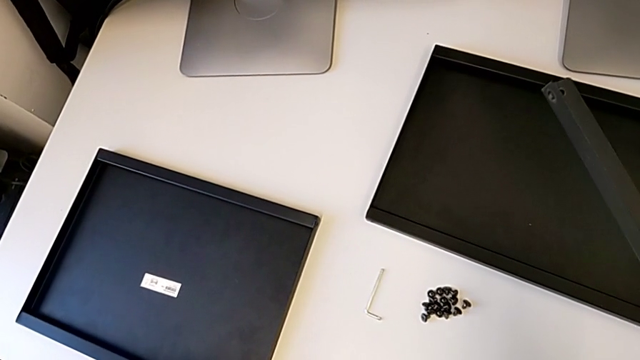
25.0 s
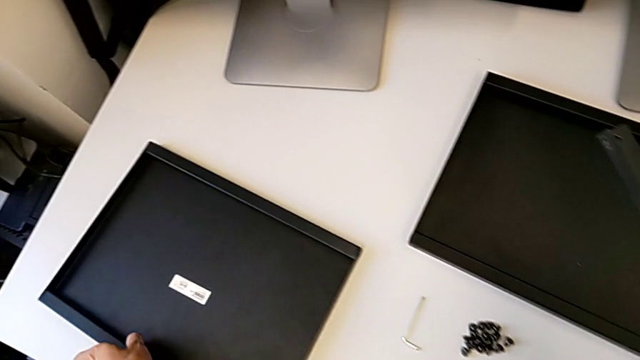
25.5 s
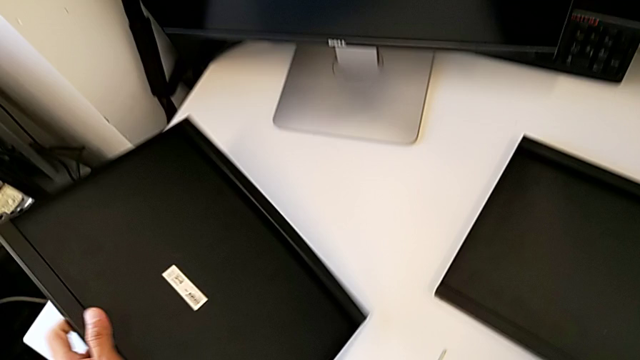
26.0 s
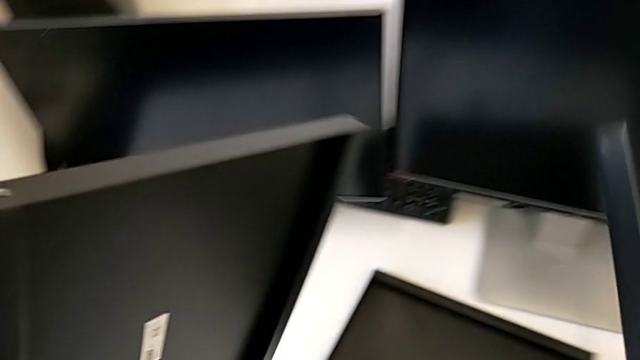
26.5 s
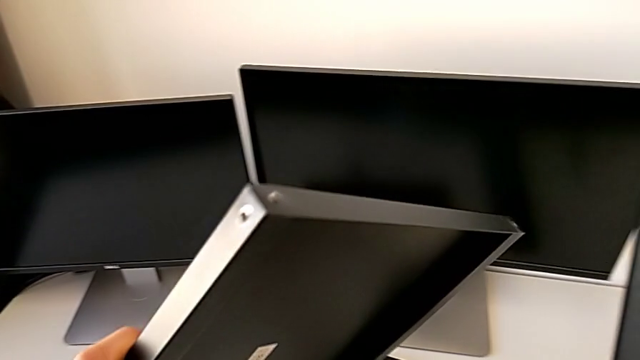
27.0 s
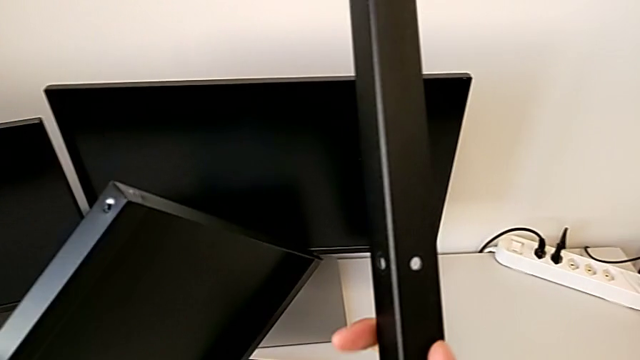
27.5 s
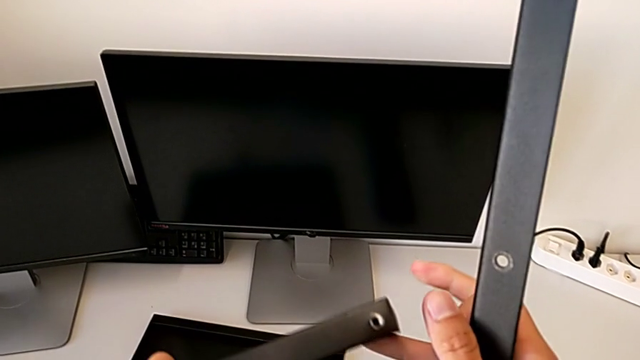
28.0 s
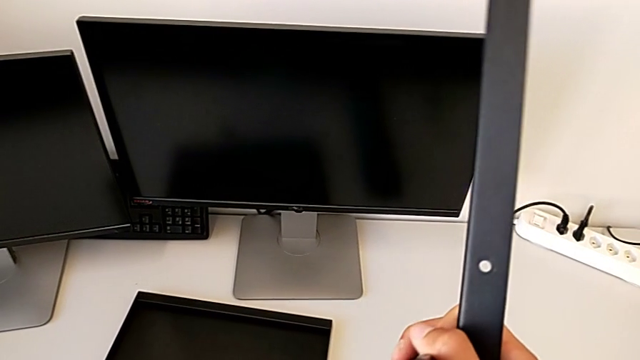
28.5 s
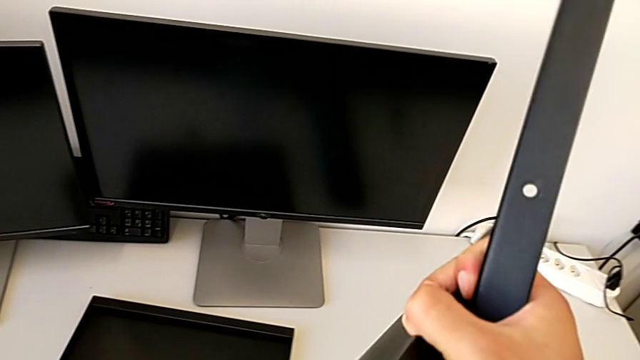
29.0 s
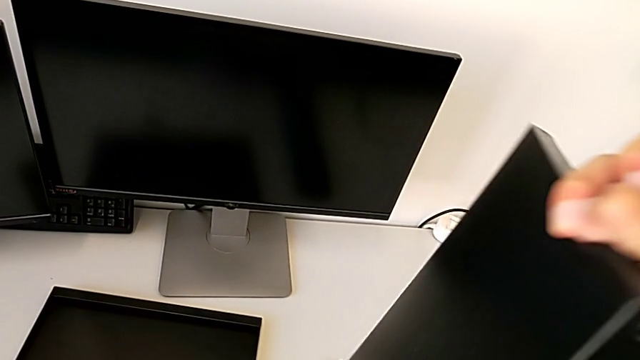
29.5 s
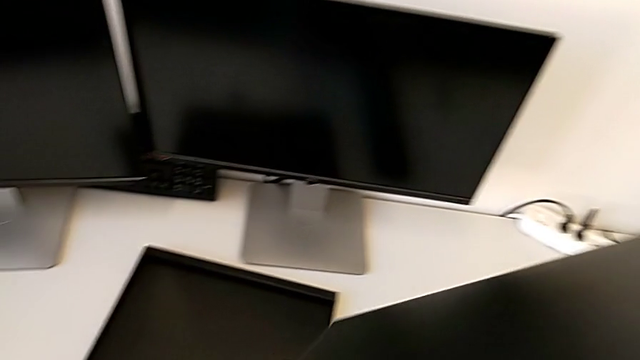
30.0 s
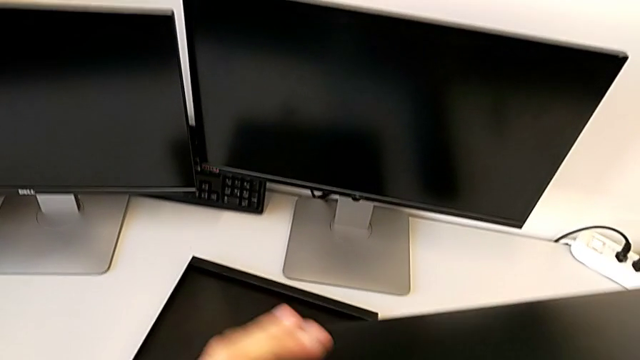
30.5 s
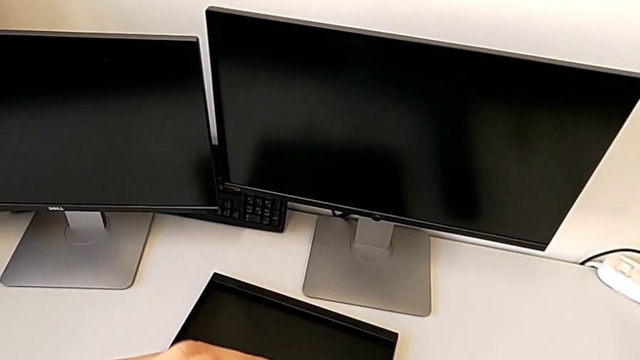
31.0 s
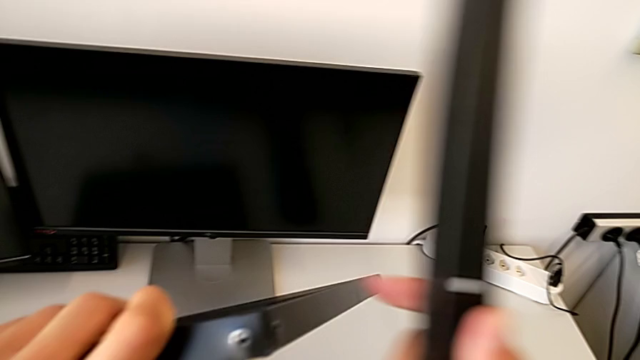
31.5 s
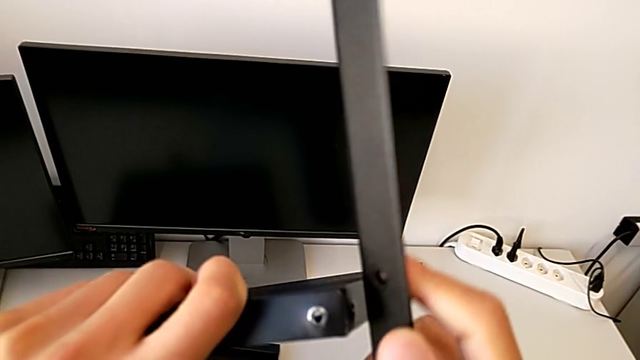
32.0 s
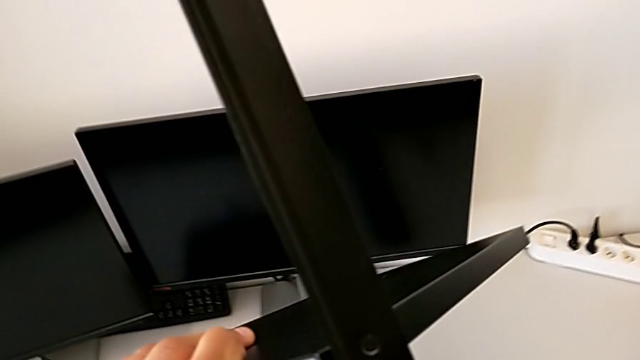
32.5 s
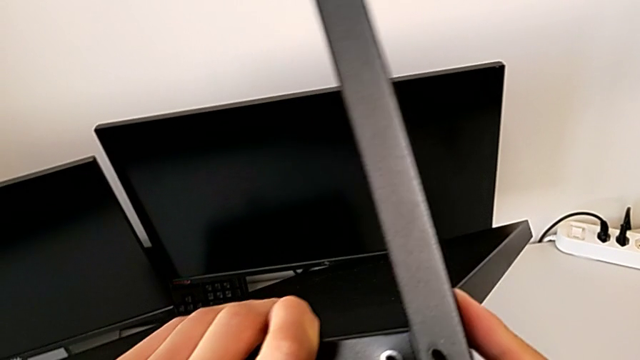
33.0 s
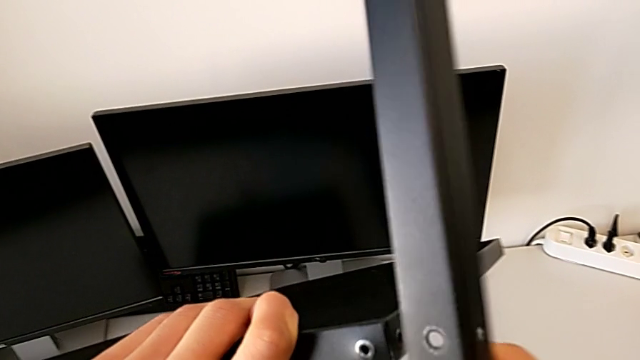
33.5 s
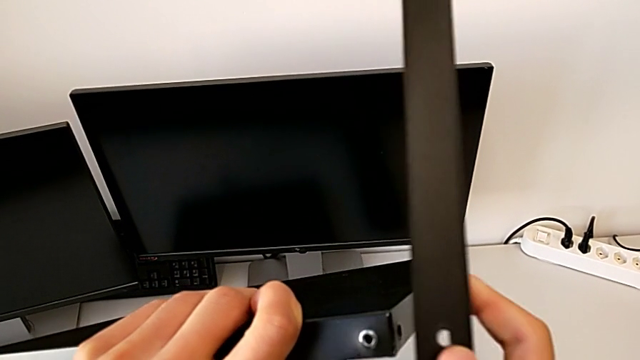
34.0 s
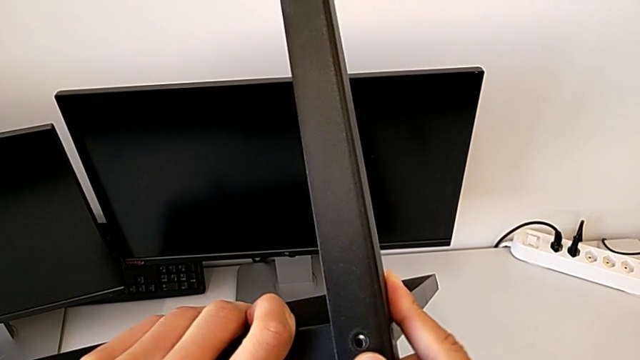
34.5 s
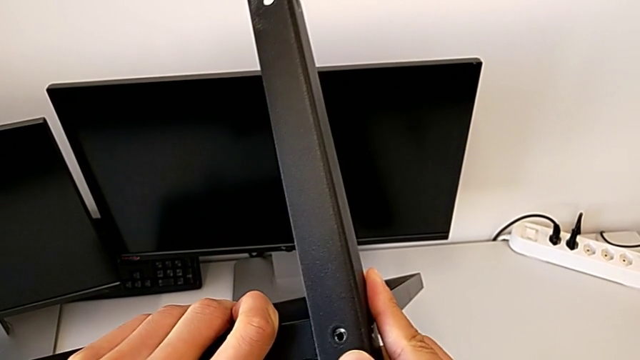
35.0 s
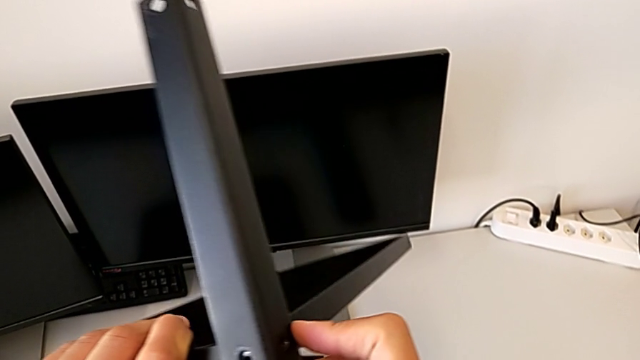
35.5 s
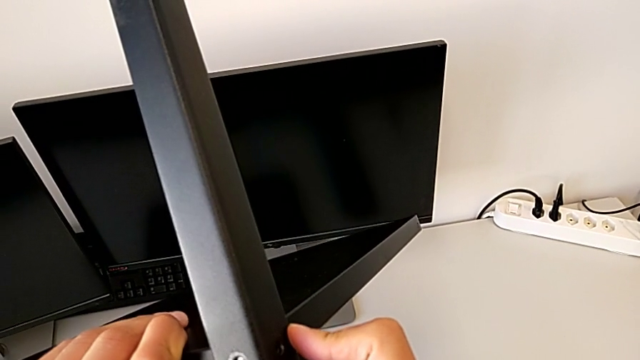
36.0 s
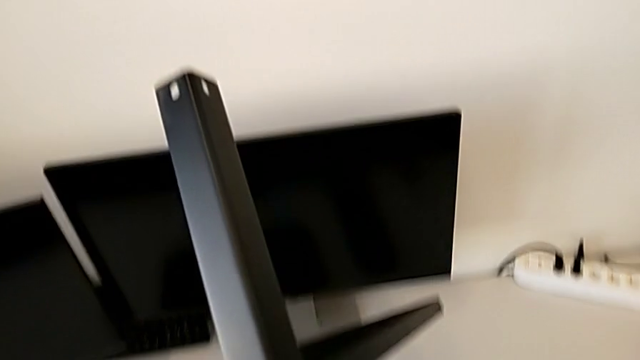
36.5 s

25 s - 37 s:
The camera wearer is assembling the first leg with the shelf of the table. They lift the first tray and align the first leg.

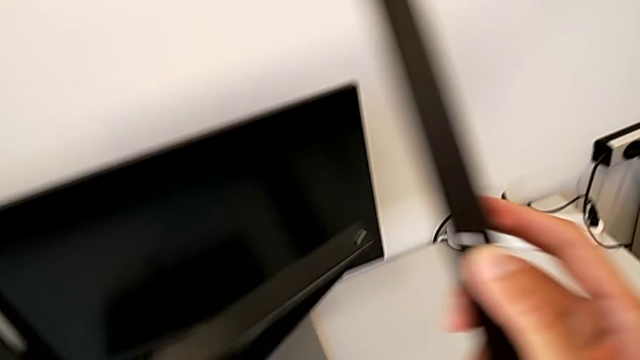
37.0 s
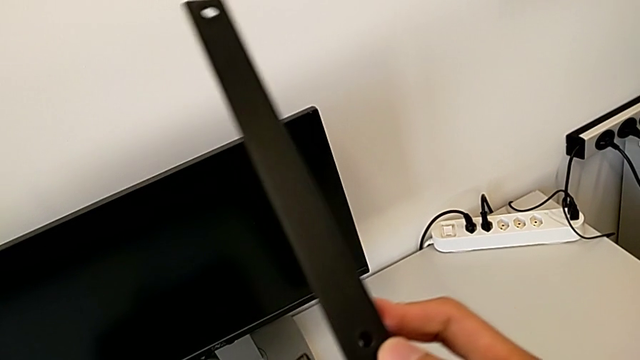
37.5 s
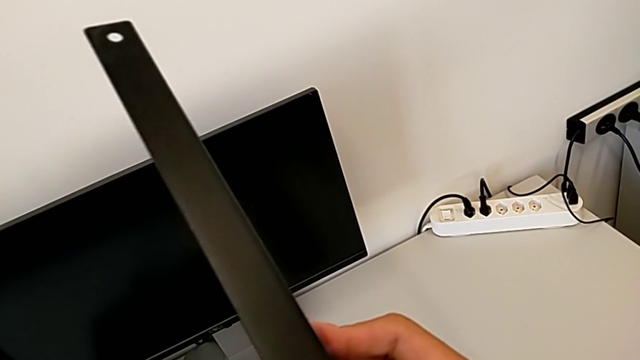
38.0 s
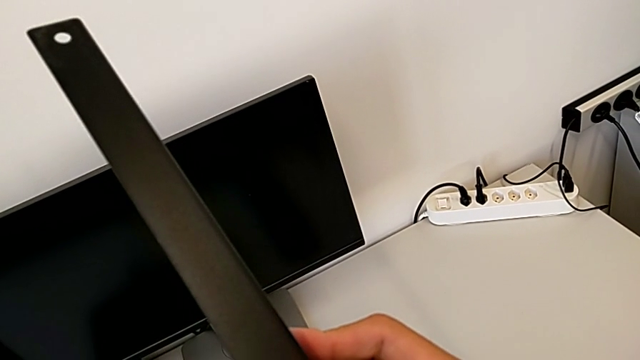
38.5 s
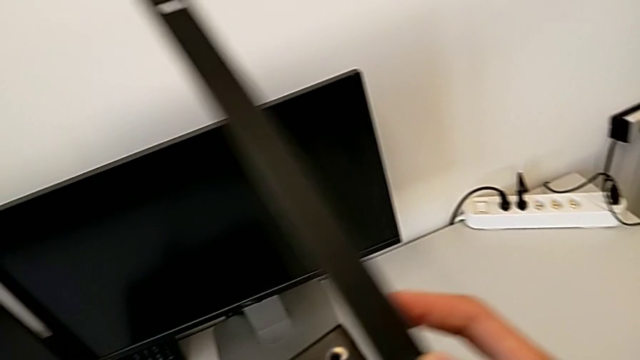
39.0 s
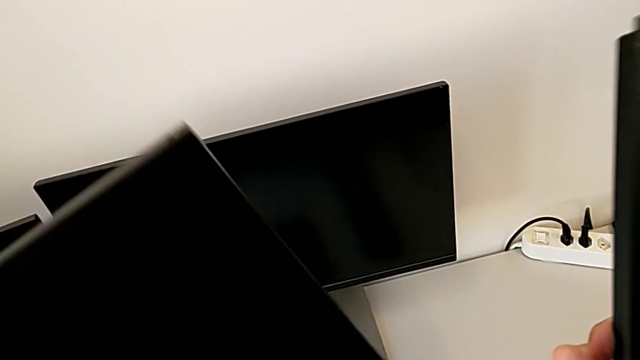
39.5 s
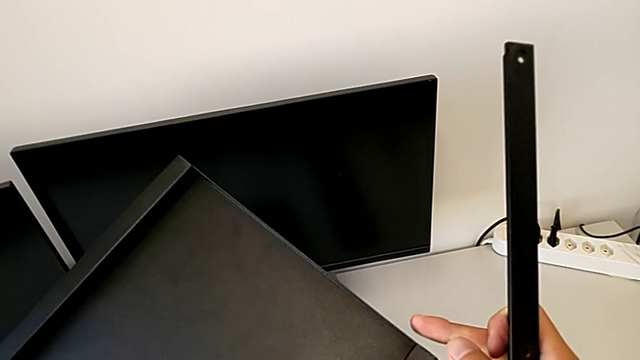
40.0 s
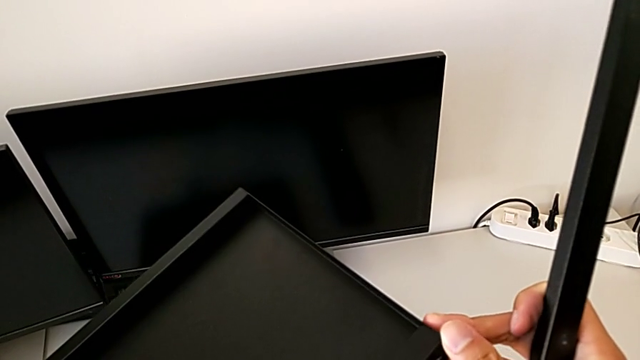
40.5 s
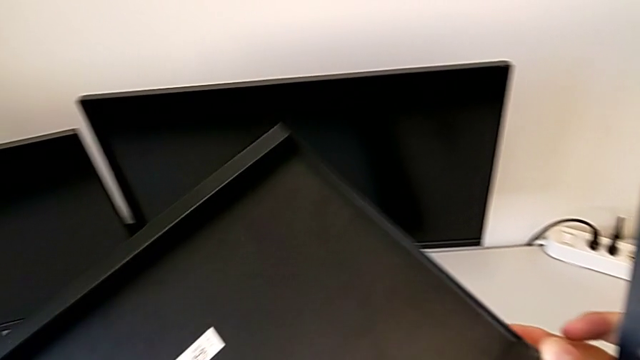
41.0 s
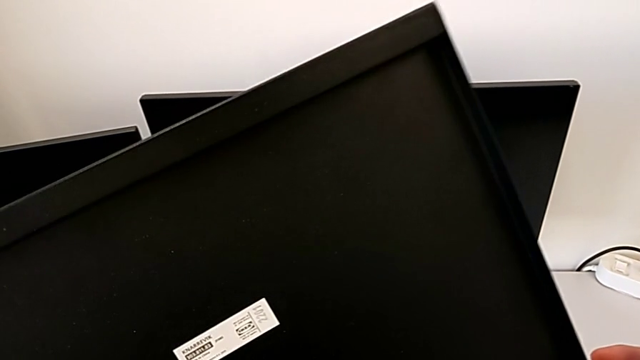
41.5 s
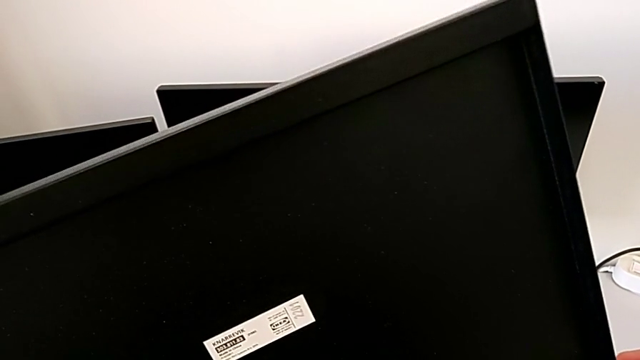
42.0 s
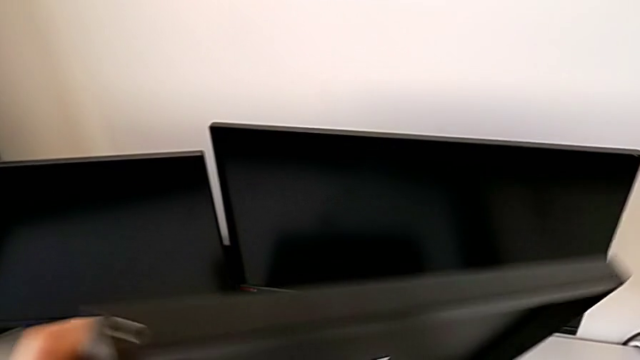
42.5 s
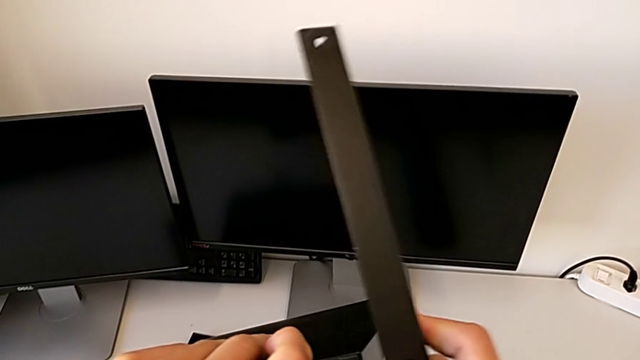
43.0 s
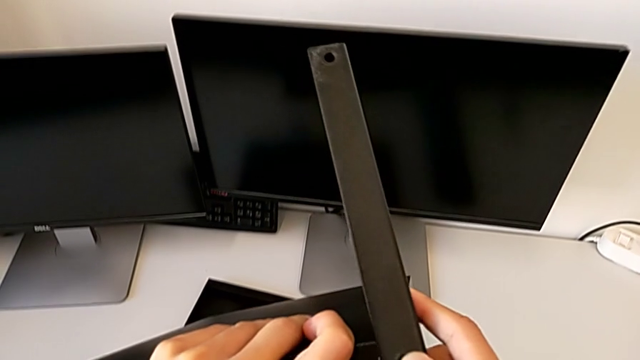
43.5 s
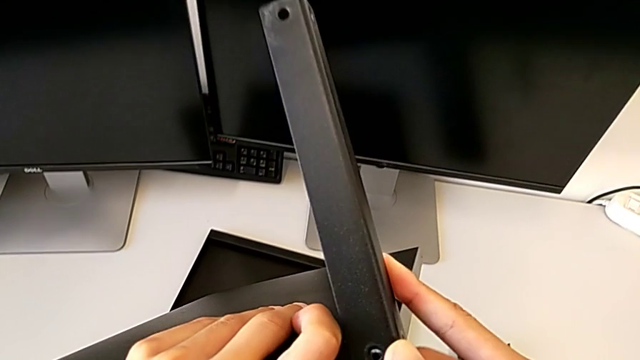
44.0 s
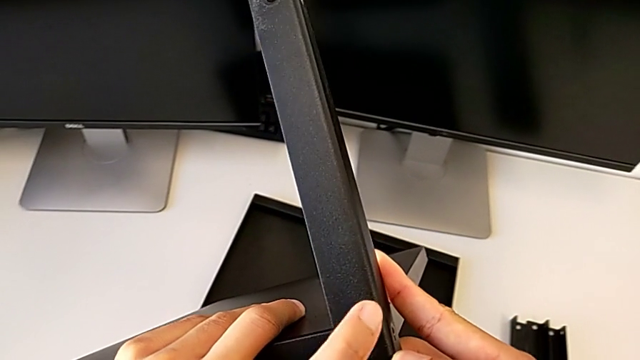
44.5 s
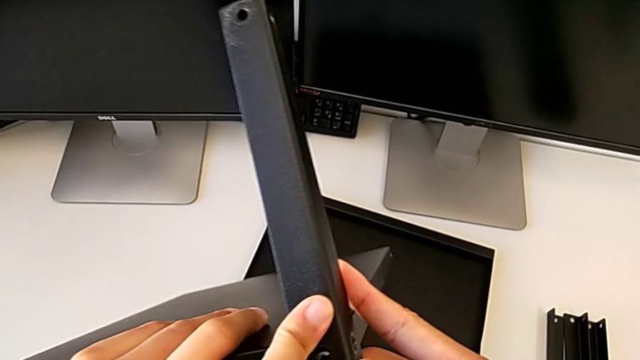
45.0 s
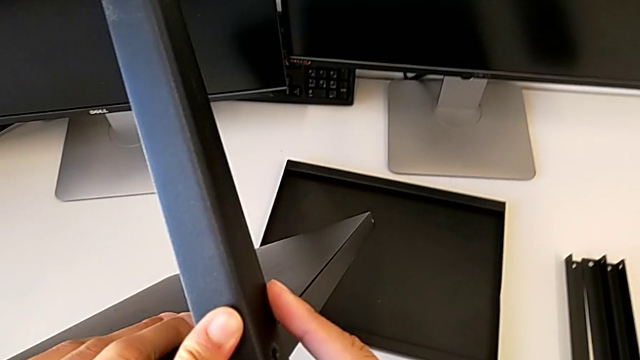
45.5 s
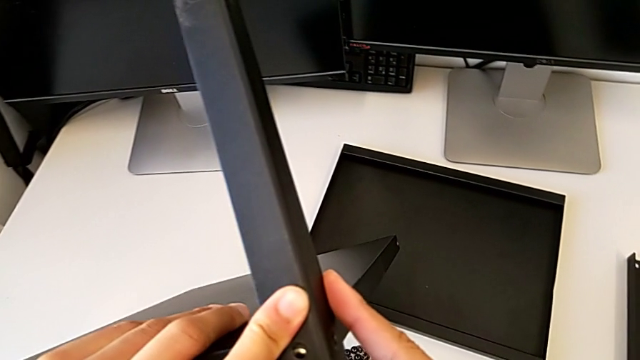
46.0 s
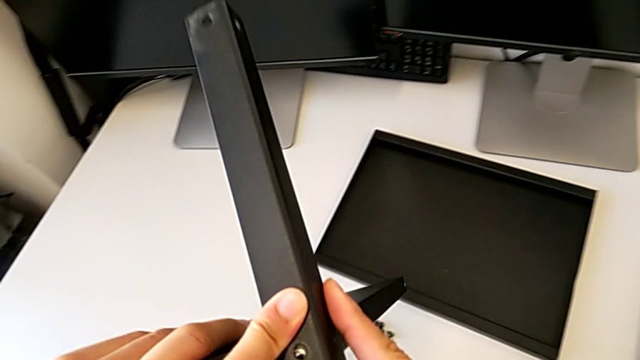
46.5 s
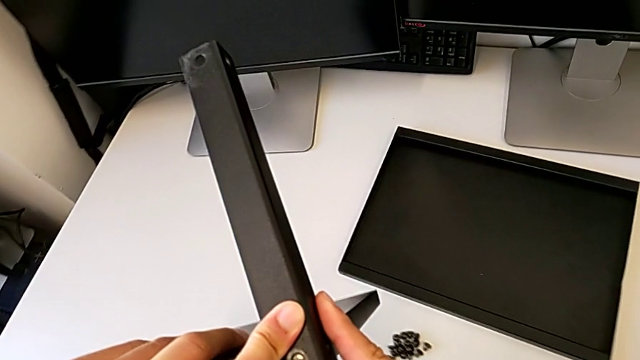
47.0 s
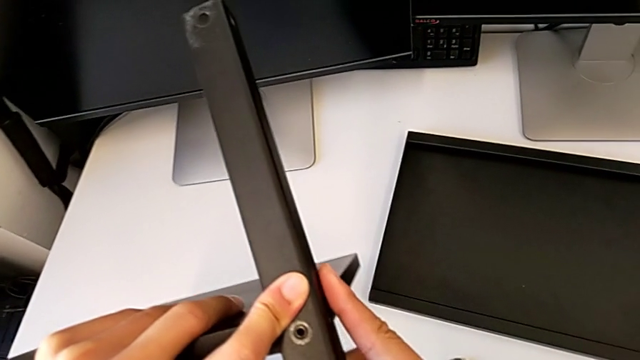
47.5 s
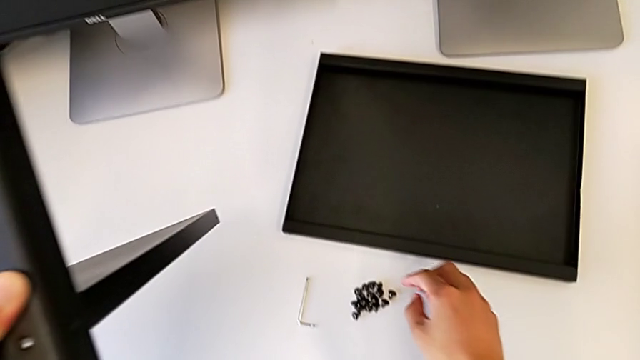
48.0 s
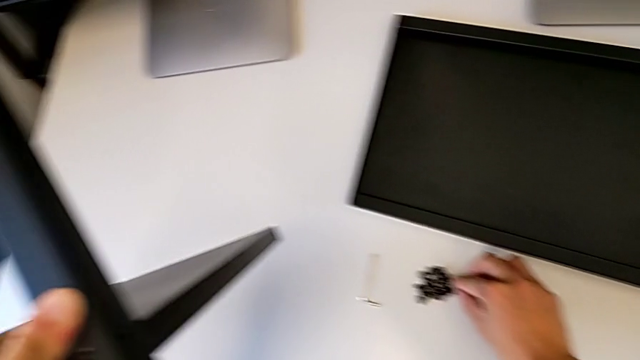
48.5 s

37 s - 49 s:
The camera wearer is assembling the first leg with the shelf of the table. They assemble the leg and approach the hex socket head.
